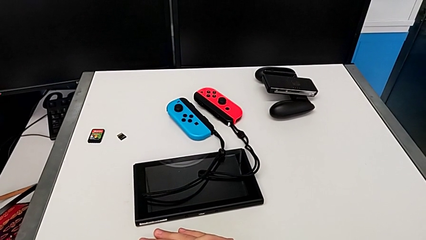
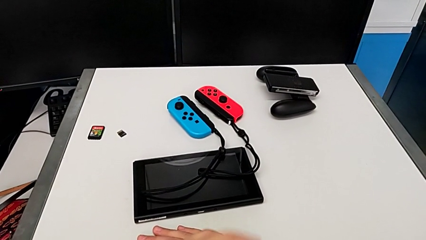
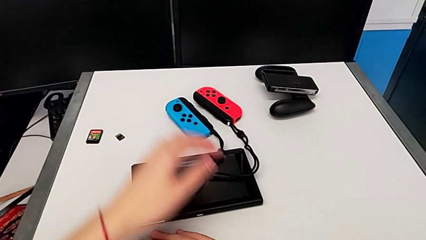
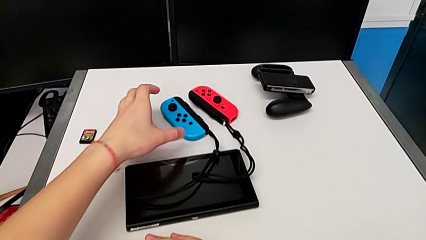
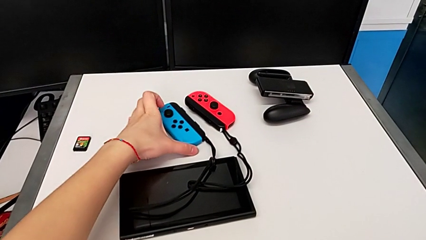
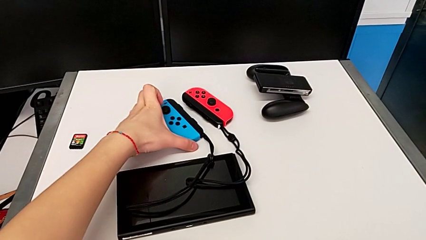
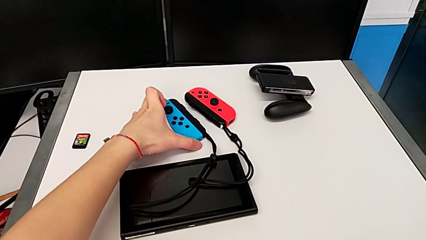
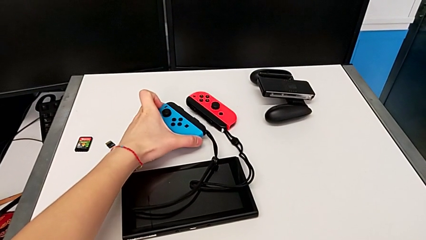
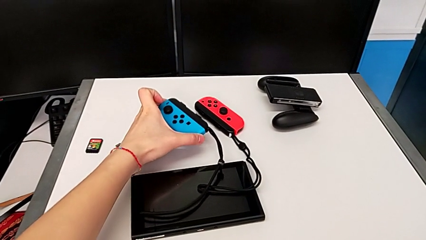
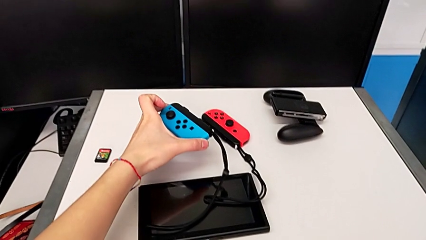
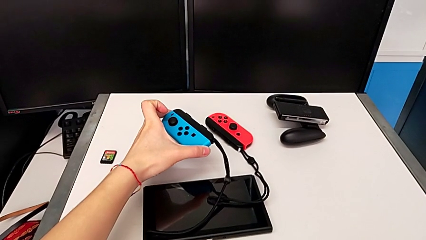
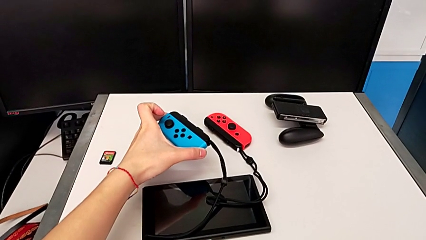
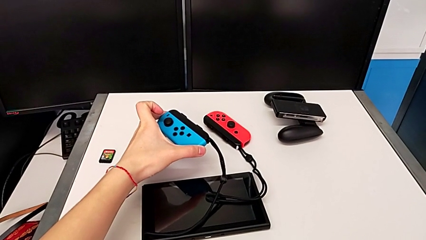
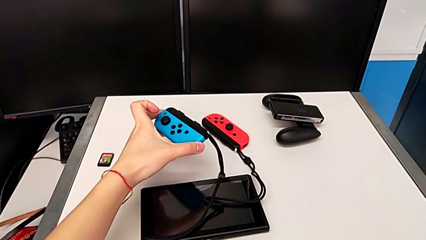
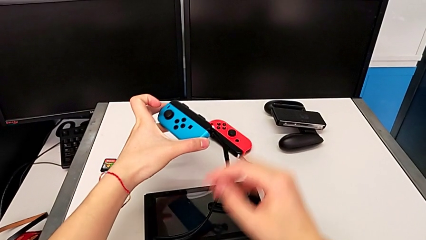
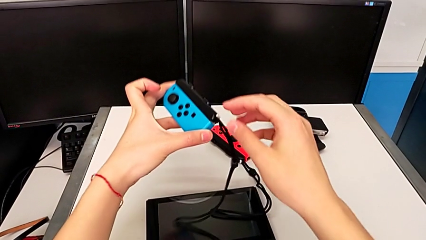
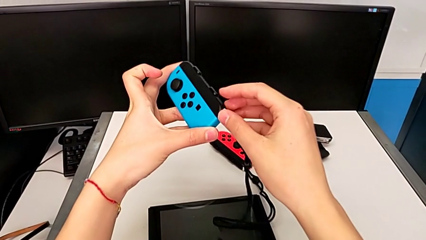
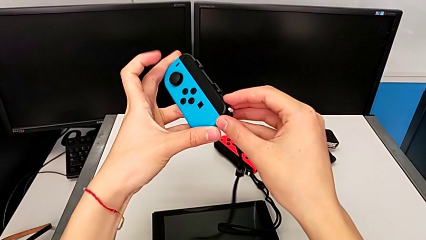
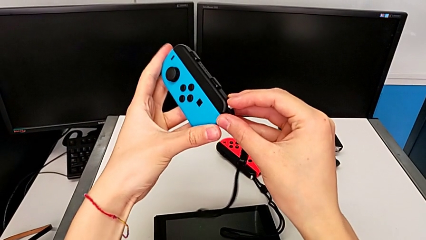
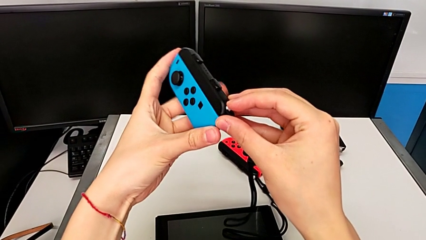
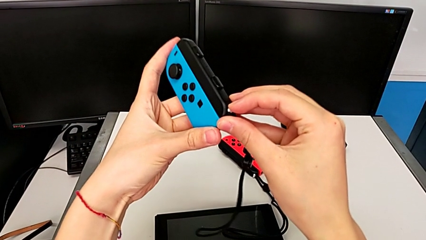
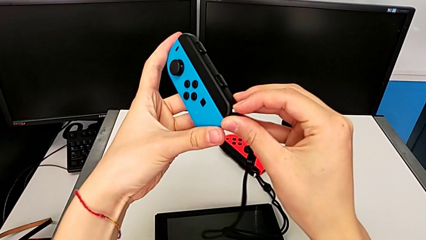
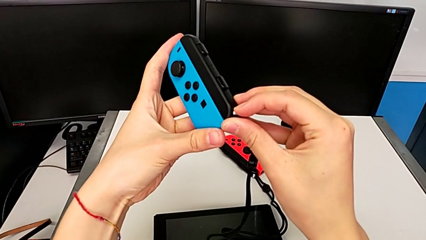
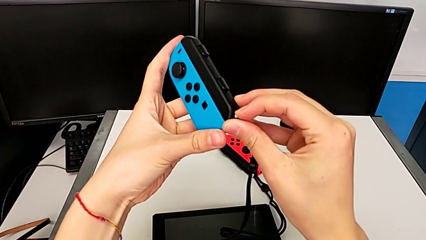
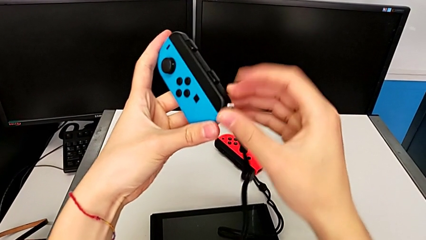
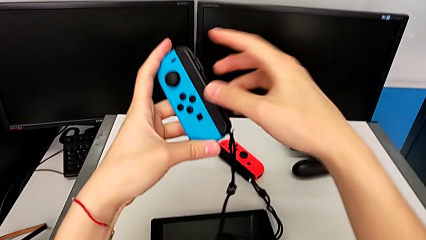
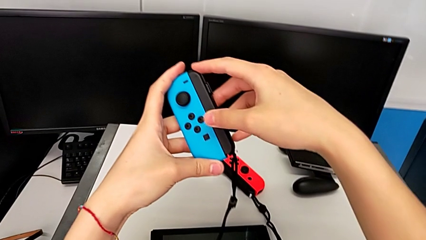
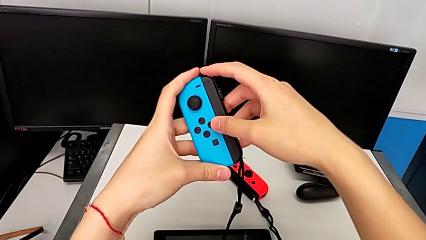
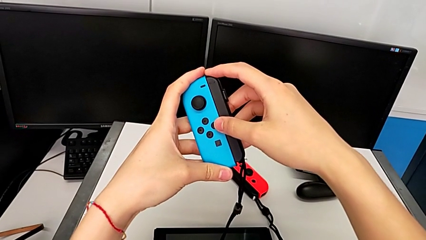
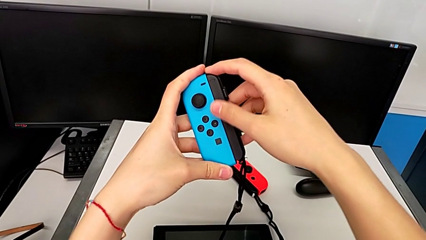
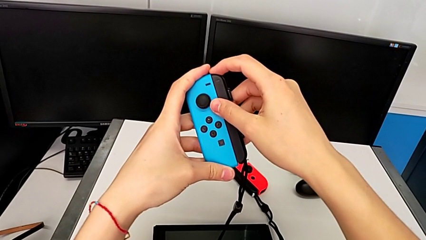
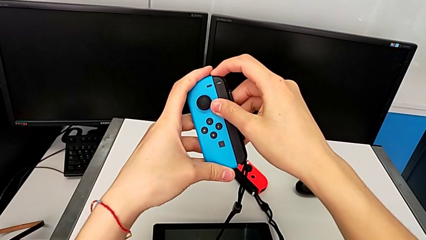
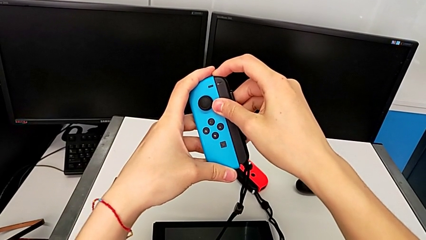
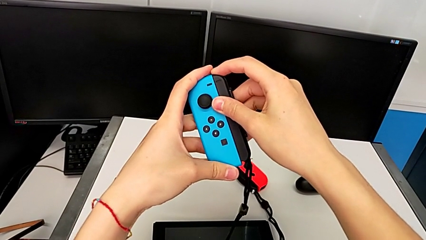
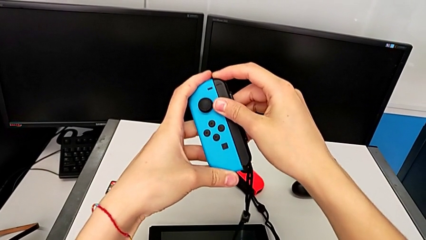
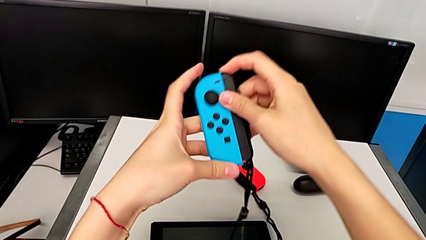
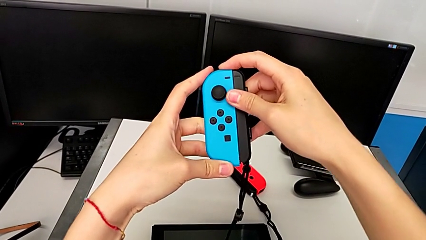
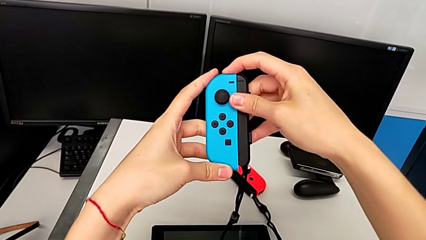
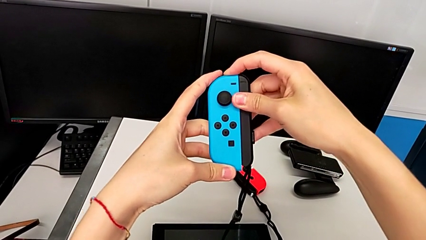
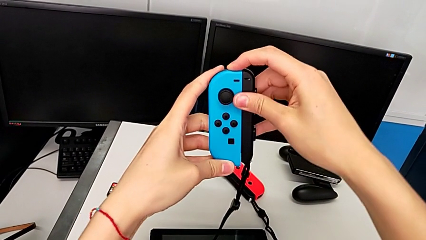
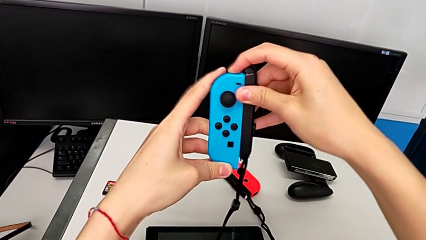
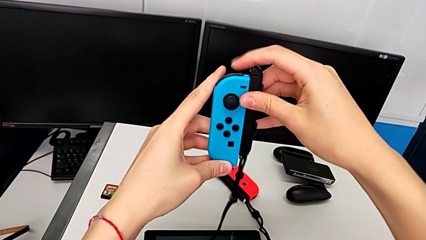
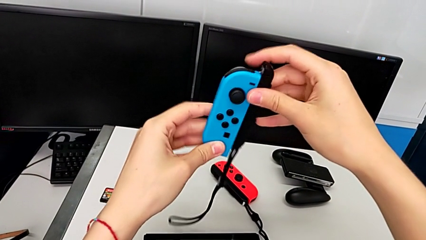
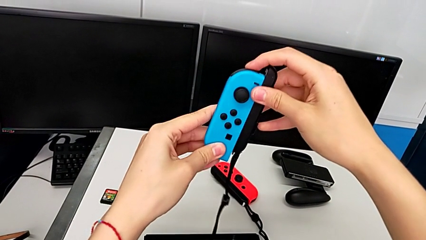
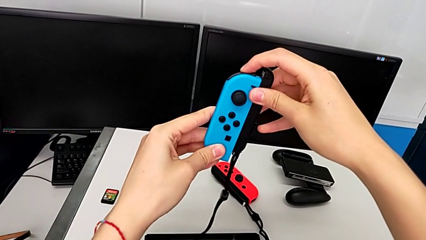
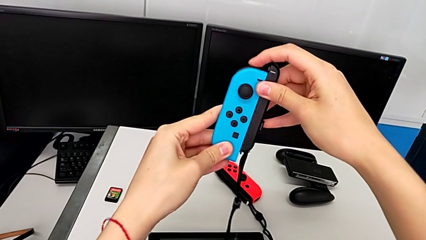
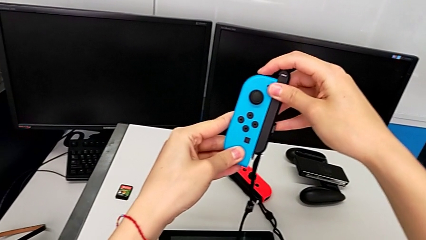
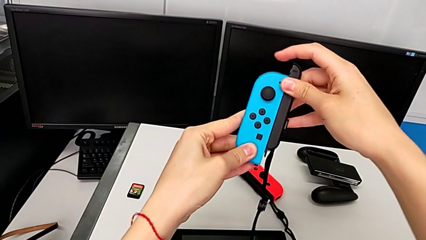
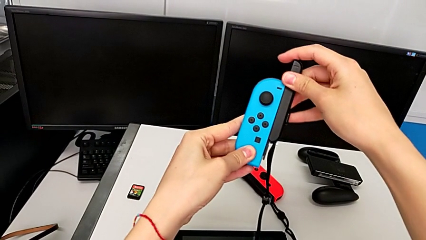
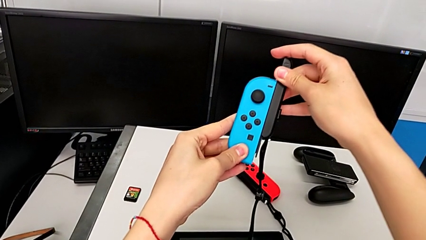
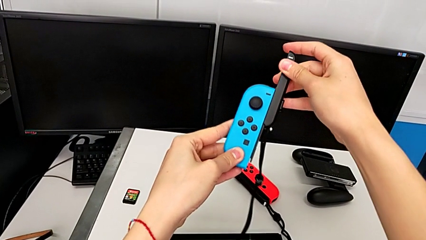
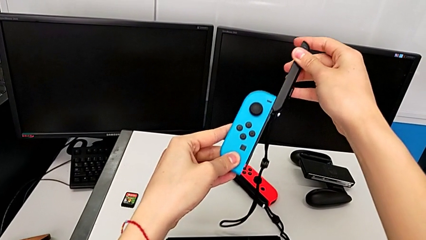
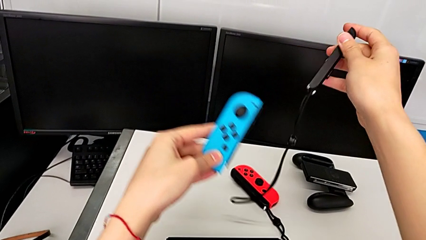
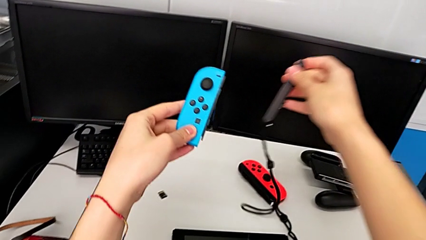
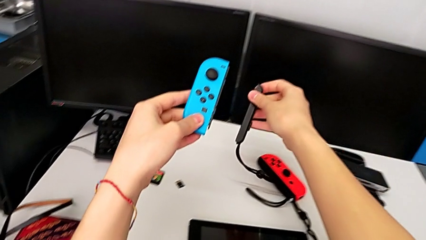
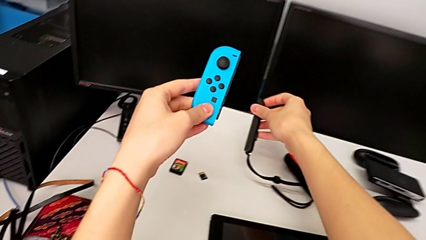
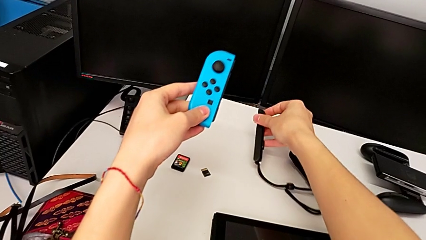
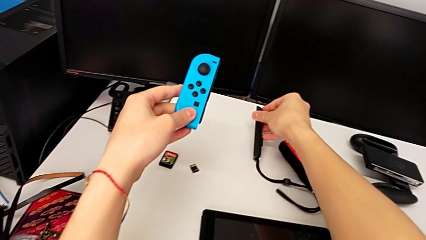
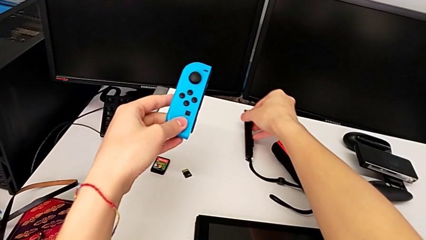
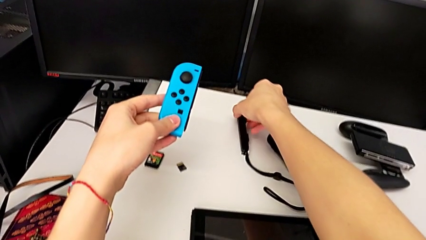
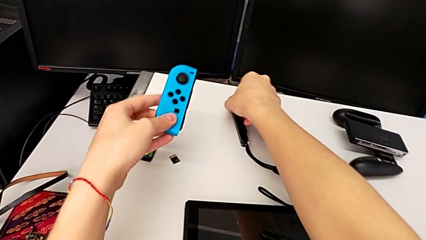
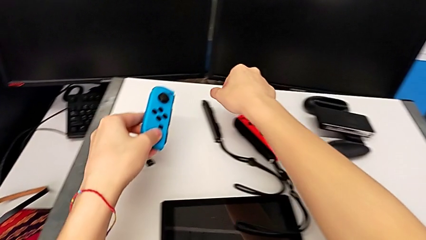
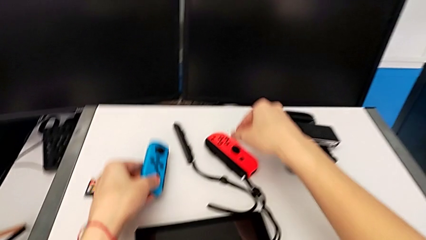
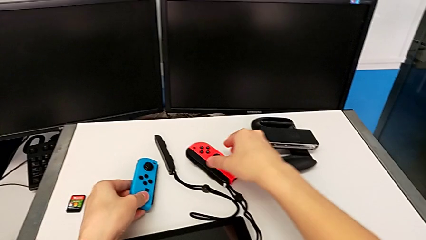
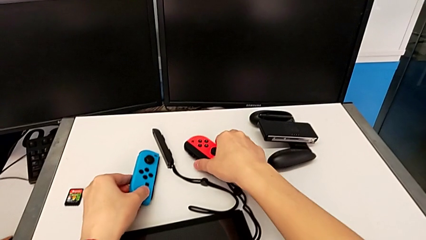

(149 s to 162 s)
The camera wearer detaches the blue Joy-Con from the Joy-Con strap. They grab the blue Joy-Con controller, lift it, pull the Joy-Con strap lock, grab the Joy-Con strap, press the release button, withdraw the blue Joy-Con controller with the right hand, hold it with the left hand, place the Joy-Con strap with the right hand and place the blue Joy-Con controller with the left hand.

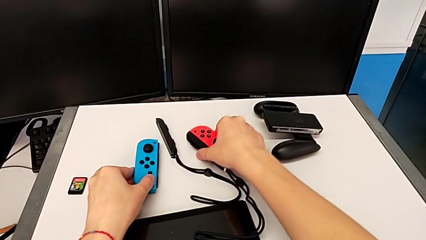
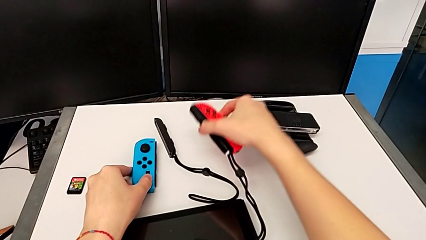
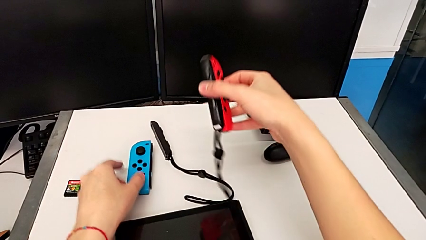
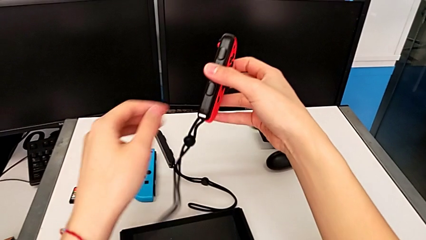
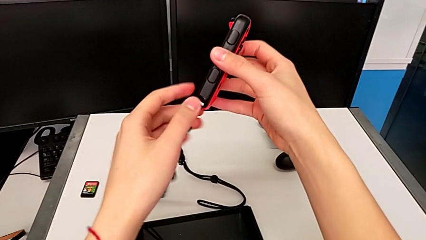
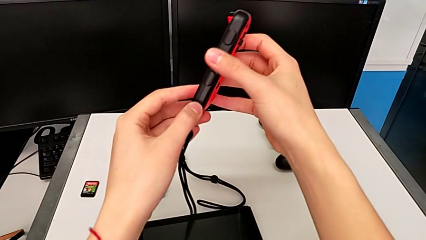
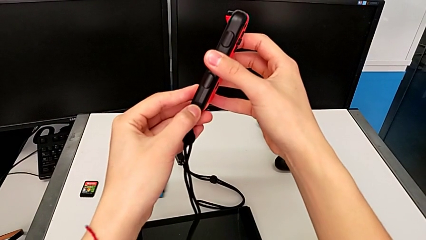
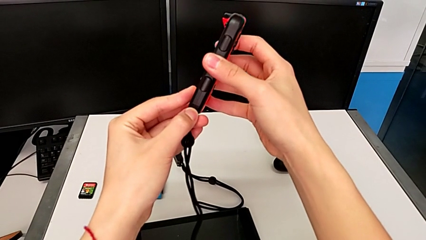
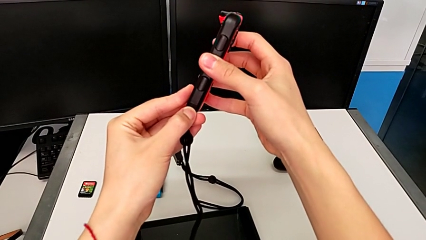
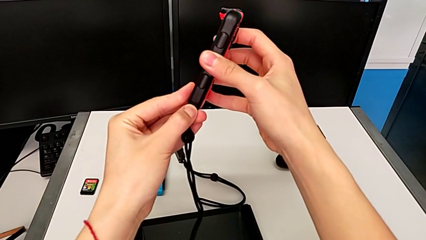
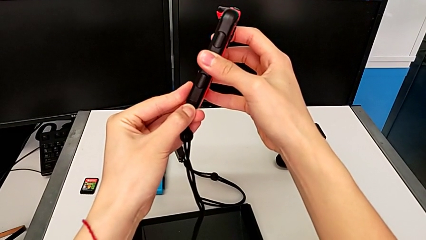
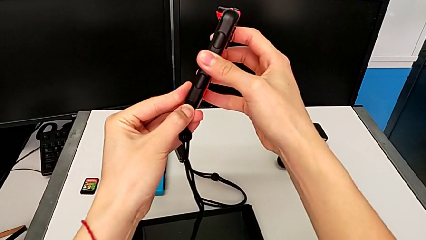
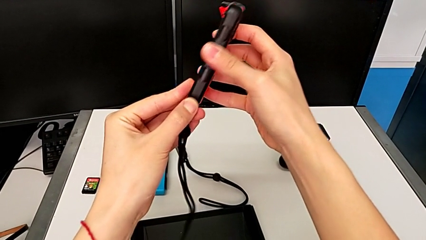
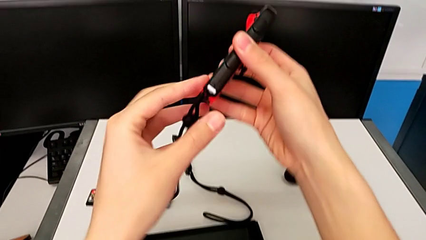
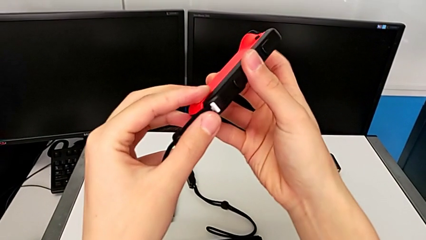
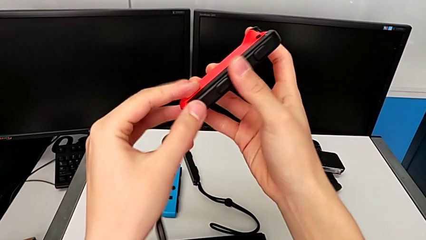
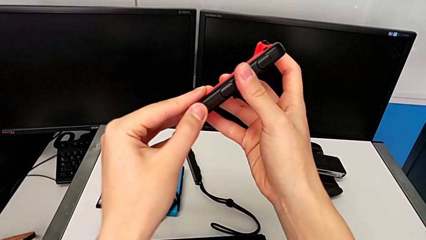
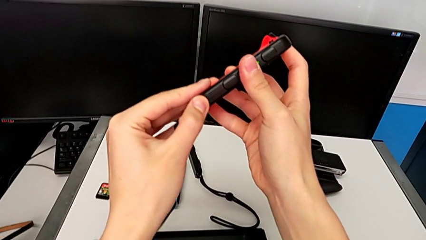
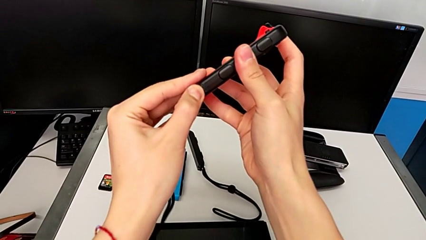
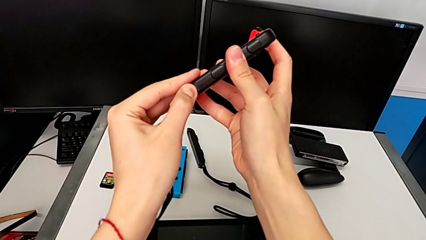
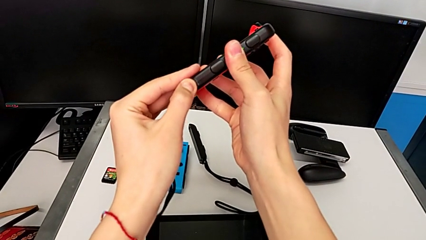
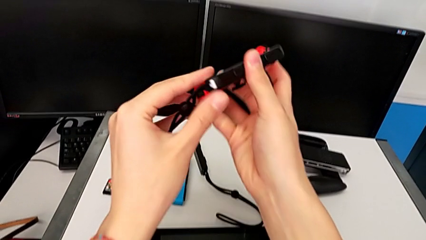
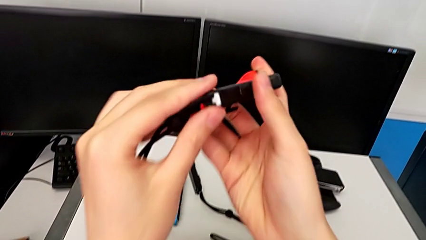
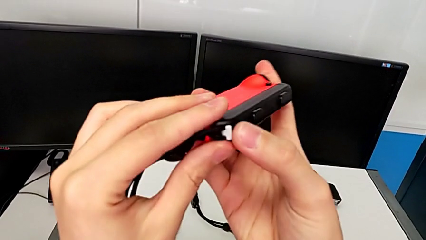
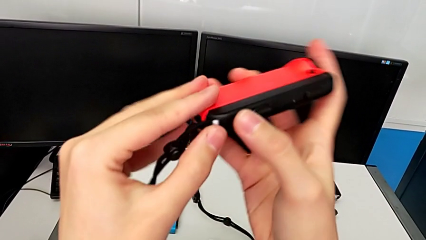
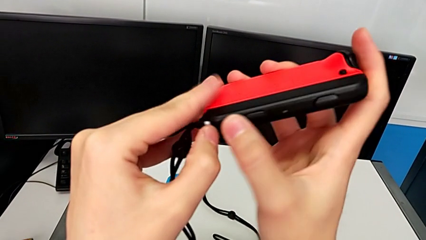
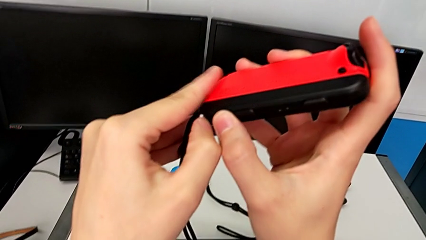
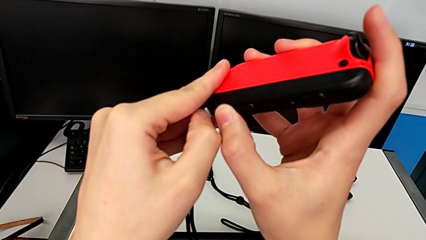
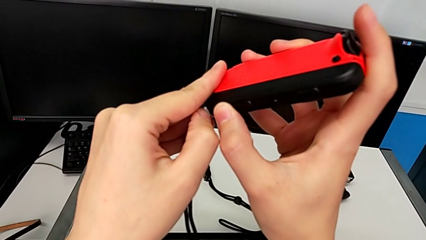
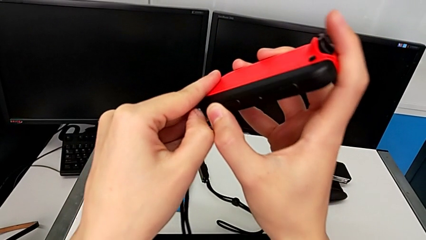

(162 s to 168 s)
The camera wearer is detaching the red Joy-Con from the Joy-Con strap. They grab the red Joy-Con controller with the right hand, lift it with the right hand, inspect the Joy-Con strap lock and rotate the red Joy-Con controller.
